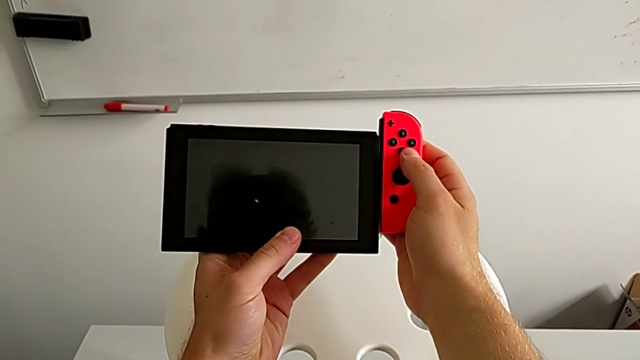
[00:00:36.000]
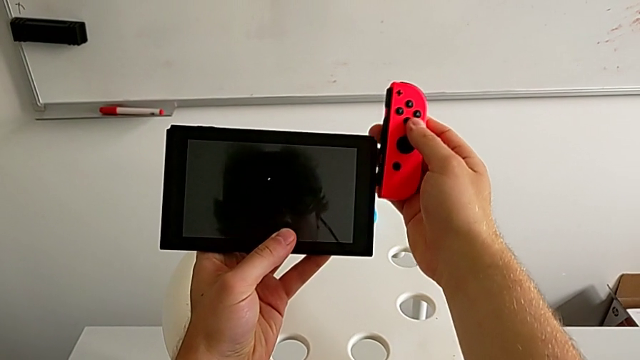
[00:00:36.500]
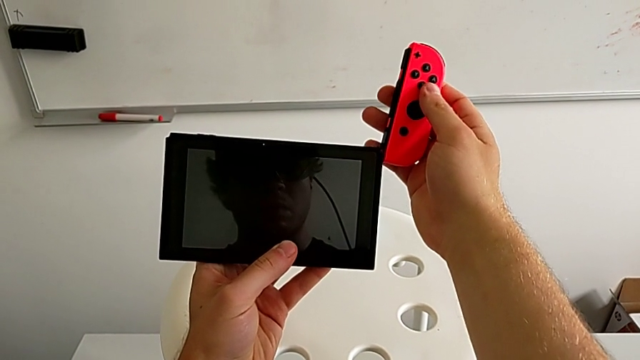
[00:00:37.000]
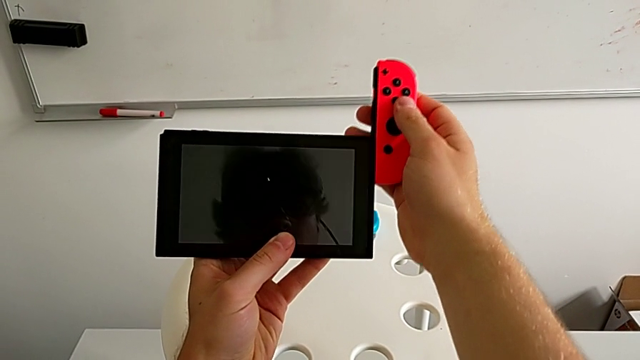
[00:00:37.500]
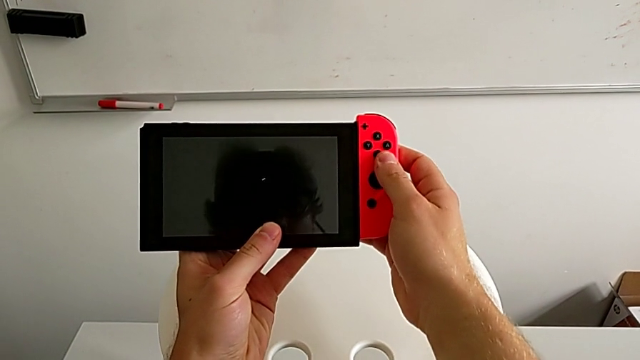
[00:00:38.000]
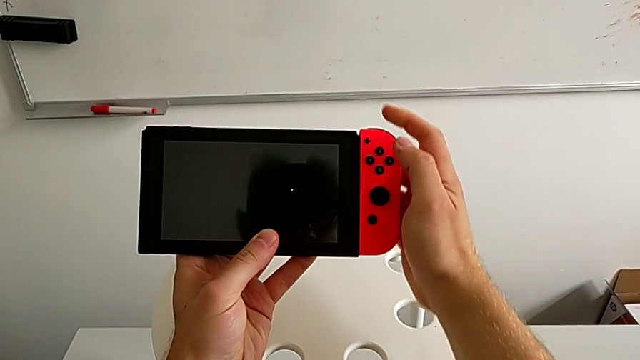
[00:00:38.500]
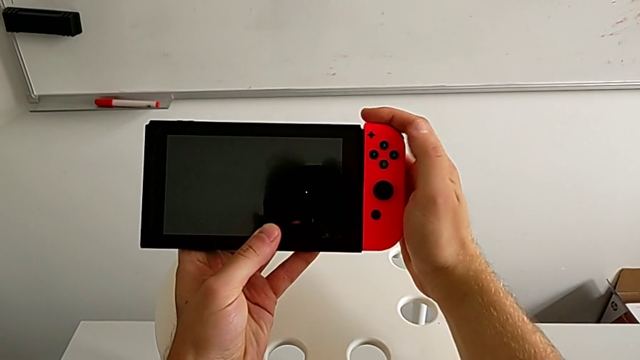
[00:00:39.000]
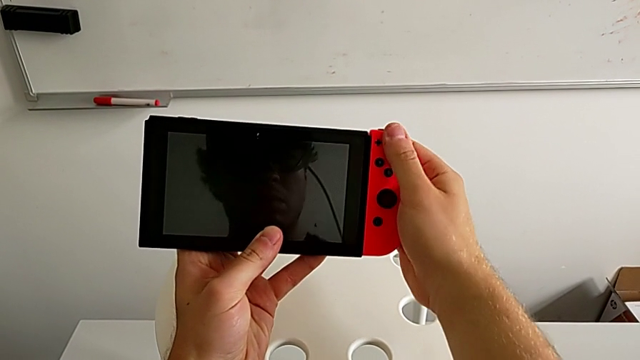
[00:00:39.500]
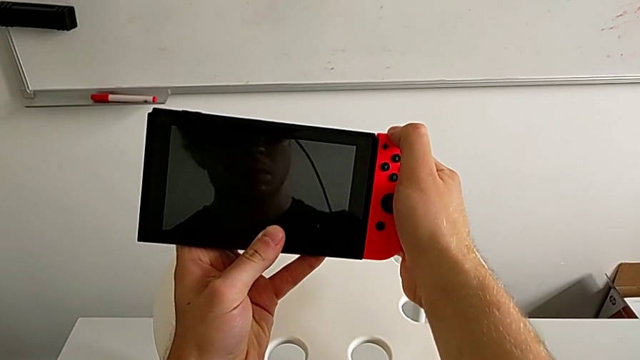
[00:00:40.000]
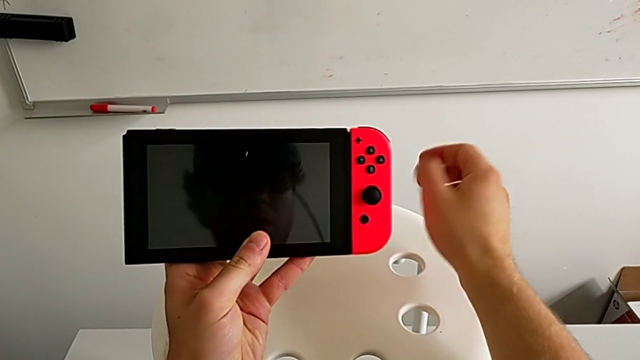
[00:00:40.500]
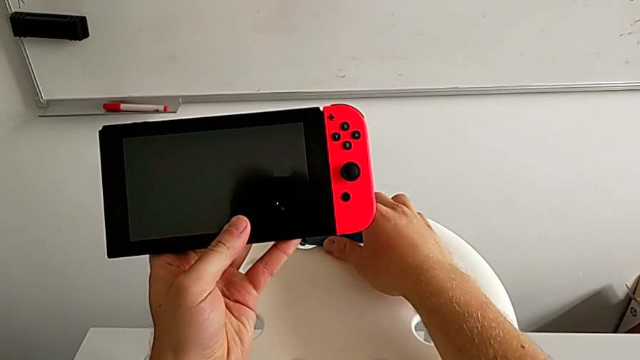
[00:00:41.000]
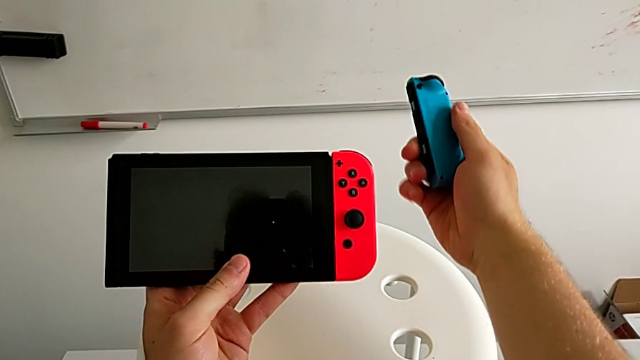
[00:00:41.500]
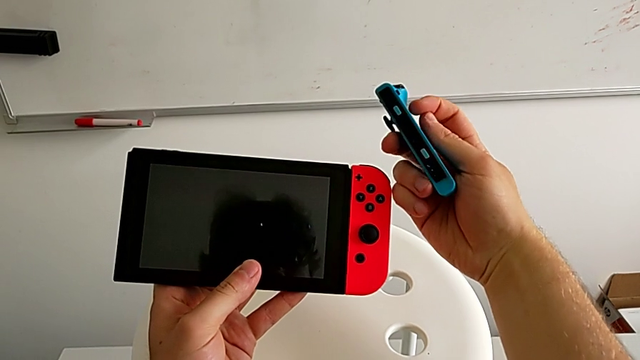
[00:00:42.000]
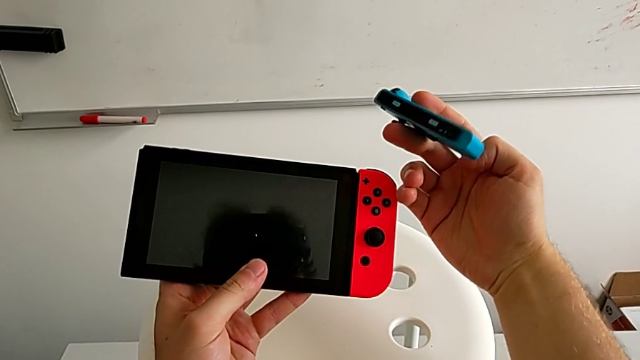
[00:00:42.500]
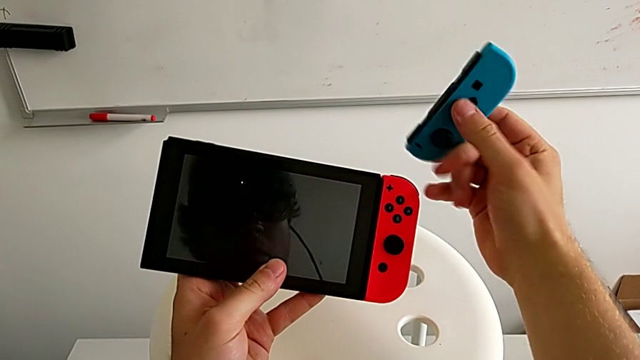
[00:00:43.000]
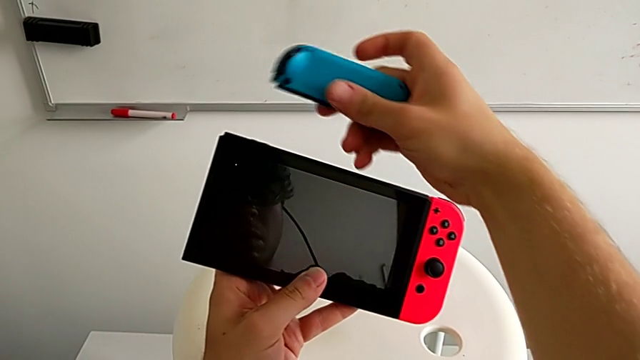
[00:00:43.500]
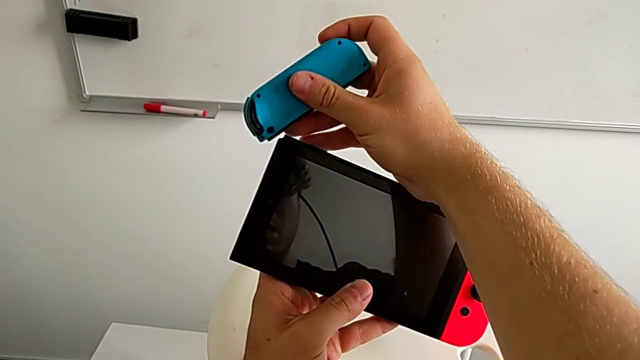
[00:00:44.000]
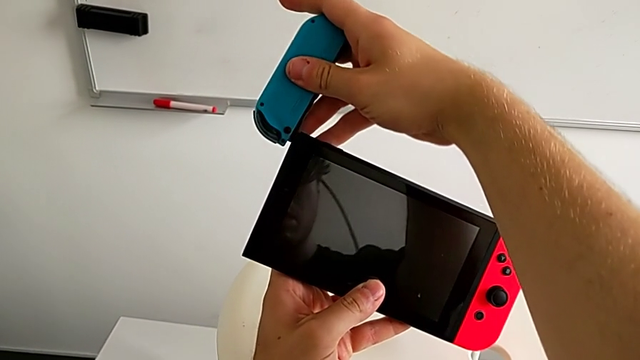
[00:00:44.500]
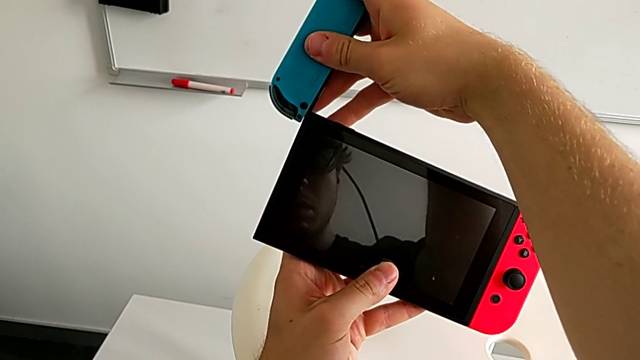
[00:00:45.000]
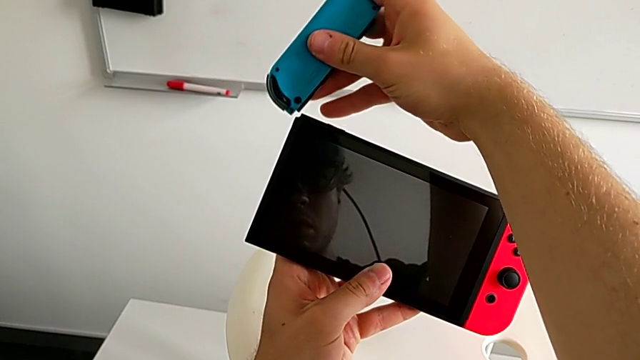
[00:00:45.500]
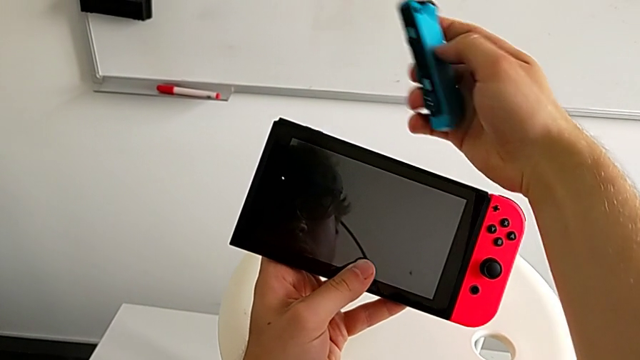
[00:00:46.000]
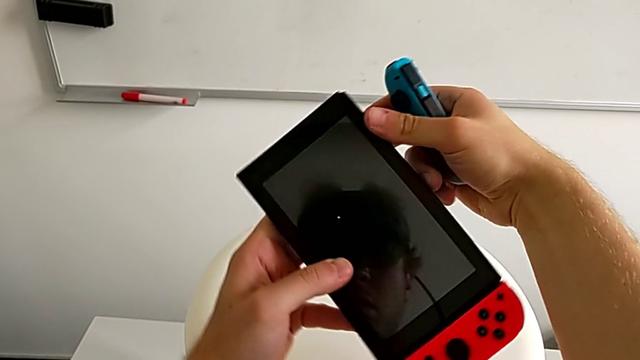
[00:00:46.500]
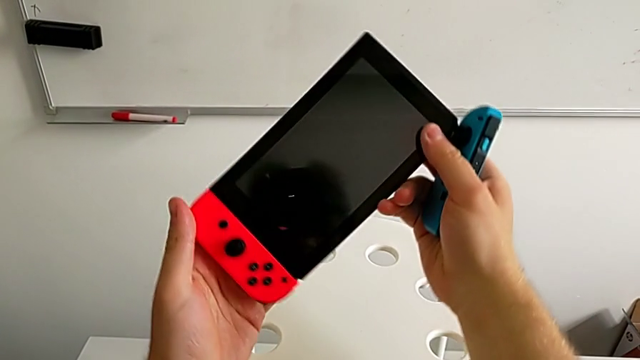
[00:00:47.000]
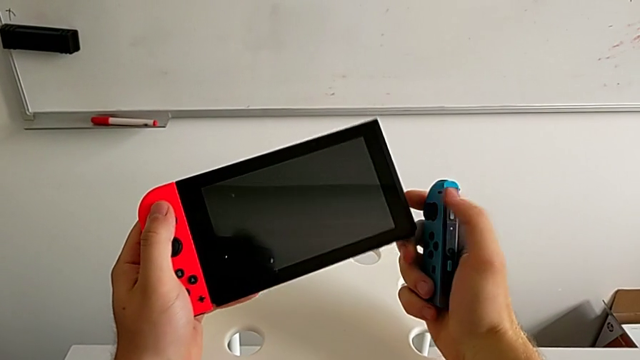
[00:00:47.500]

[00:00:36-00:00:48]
The camera wearer is assembling the two Joy Con controllers to the handheld mode. They insert the red Joy-Con controller, grab the blue Joy-Con controller, rotate it and wrongly insert it, putting the joy controller on the wrong side.

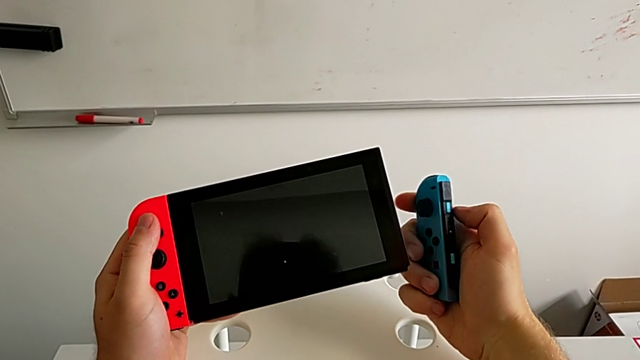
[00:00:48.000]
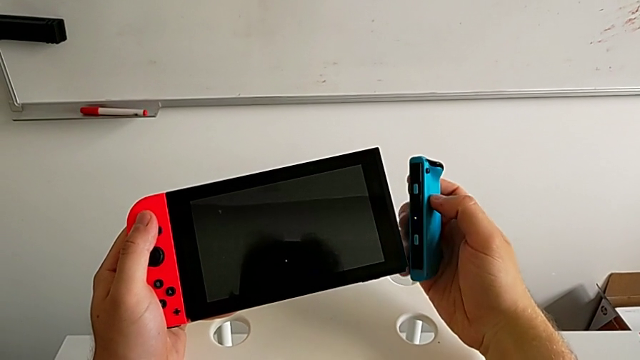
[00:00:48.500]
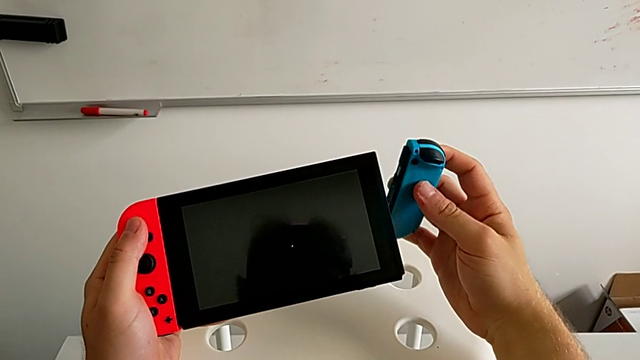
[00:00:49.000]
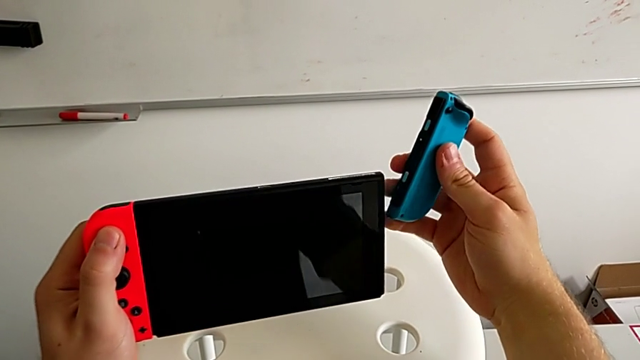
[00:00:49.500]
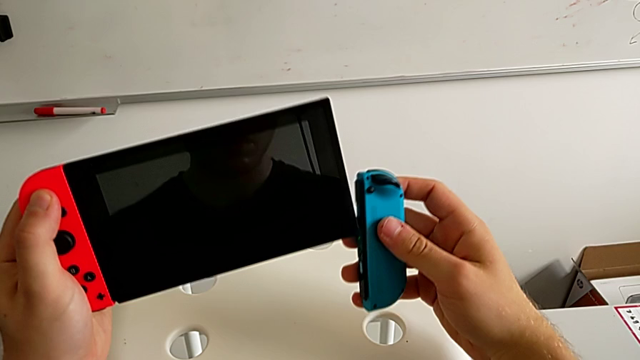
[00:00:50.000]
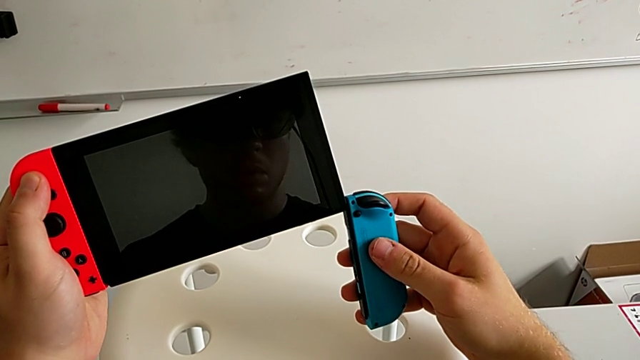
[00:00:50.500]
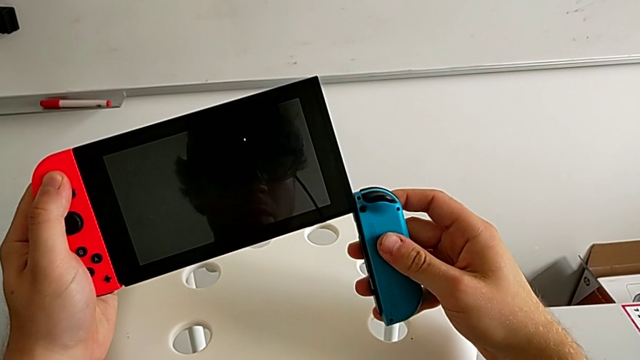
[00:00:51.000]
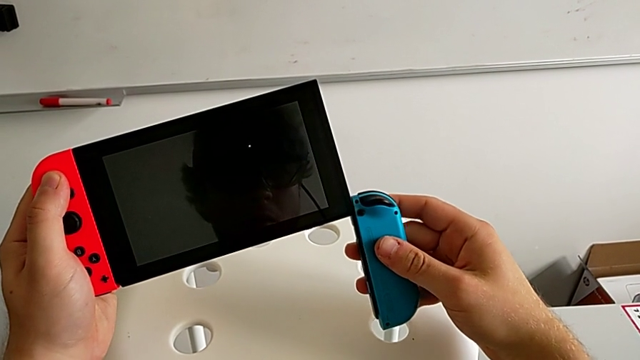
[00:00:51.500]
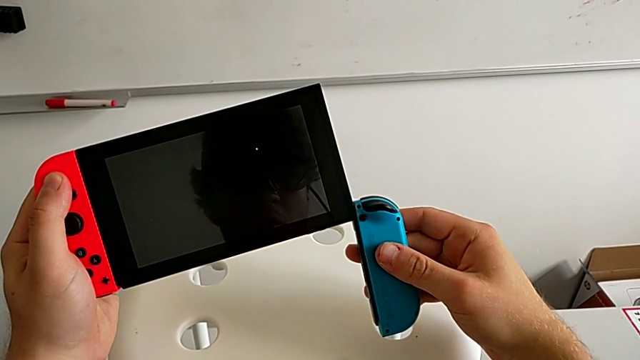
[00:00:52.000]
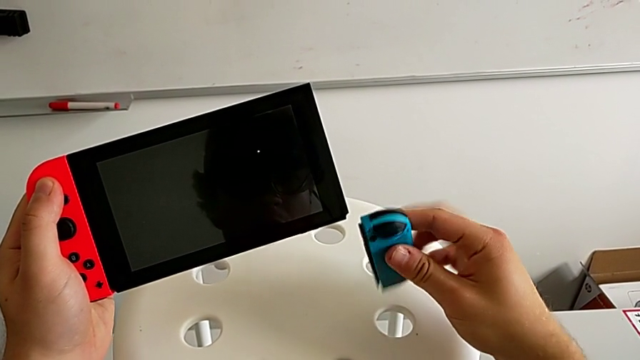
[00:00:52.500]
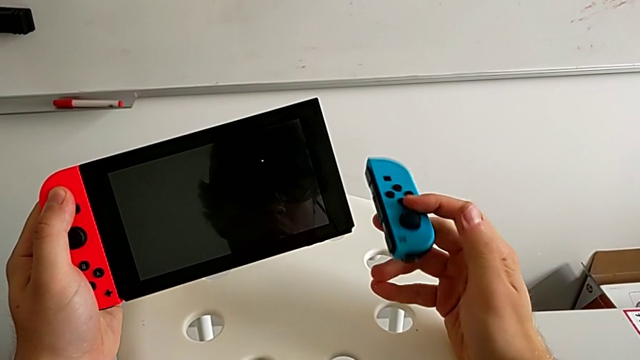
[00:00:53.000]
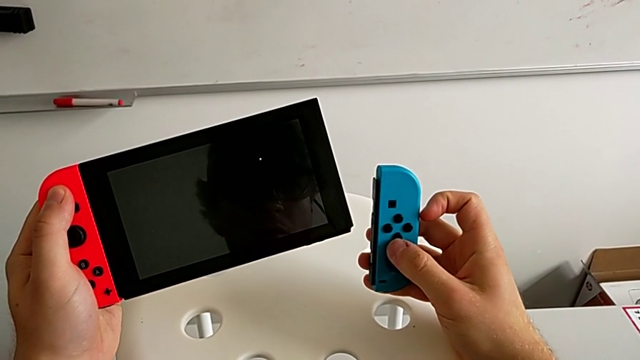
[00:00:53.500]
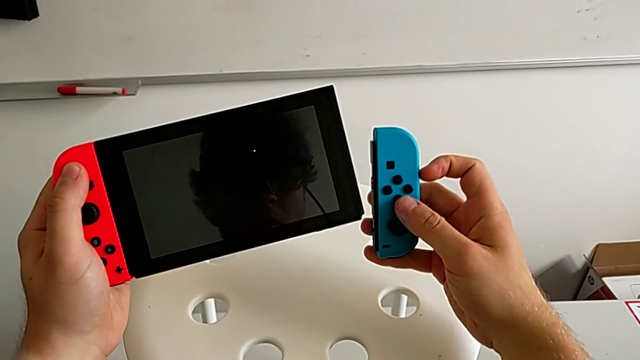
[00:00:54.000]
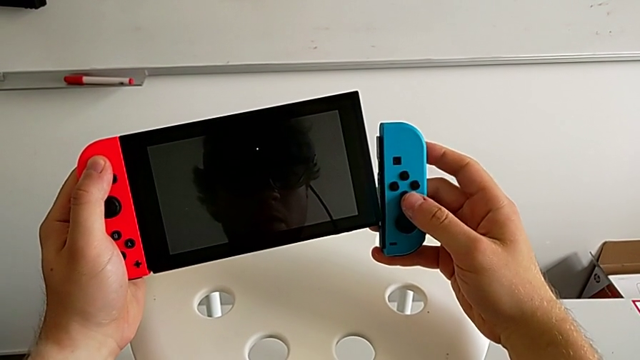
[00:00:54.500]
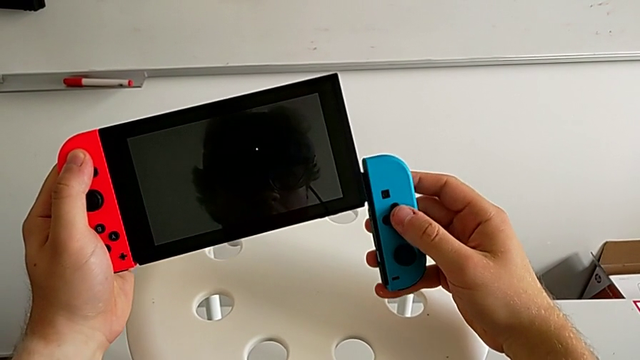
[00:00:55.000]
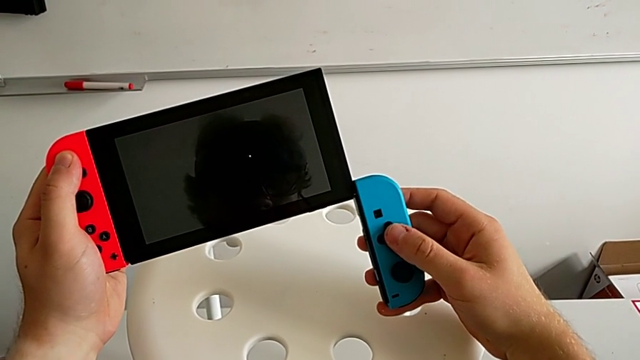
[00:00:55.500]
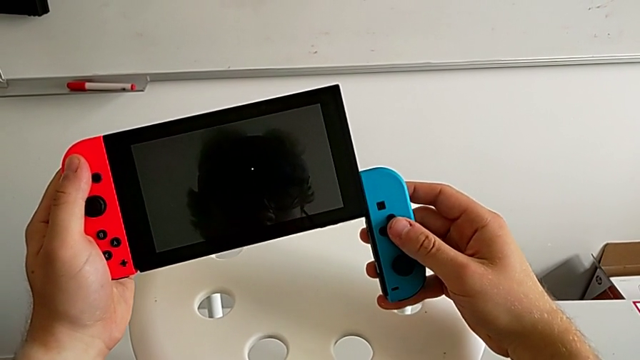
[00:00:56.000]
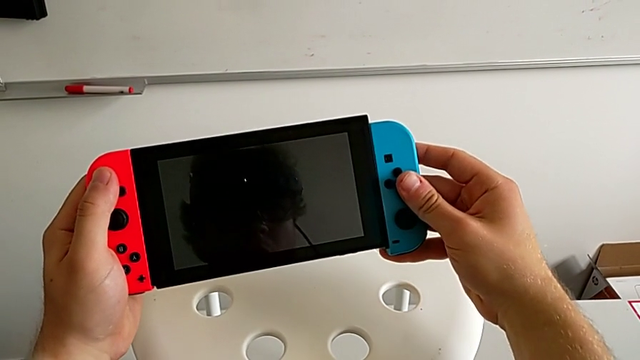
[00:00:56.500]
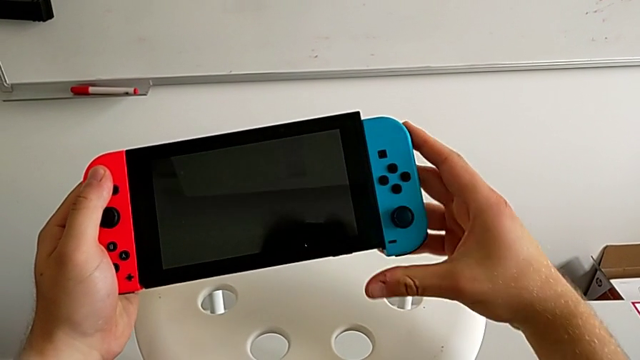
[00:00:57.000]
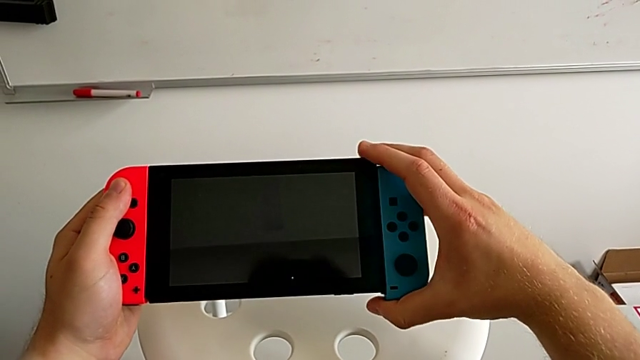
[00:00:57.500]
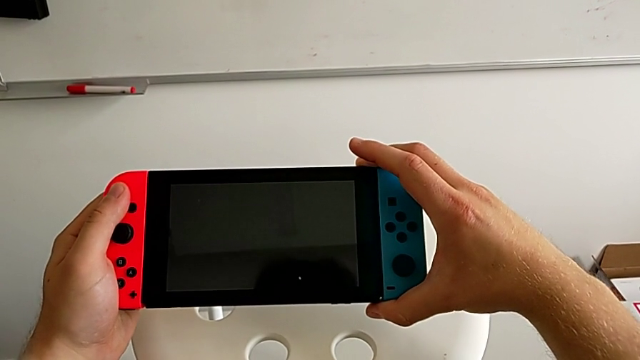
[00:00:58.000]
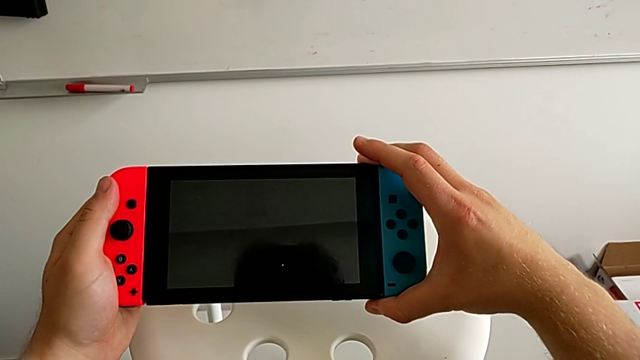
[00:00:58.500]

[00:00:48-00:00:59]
The camera wearer is assembling the two Joy Con controllers to the handheld mode. They rotate the blue Joy-Con controller, rotate the Nintendo Switch, insert the blue Joy-Con controller and rotate it.
